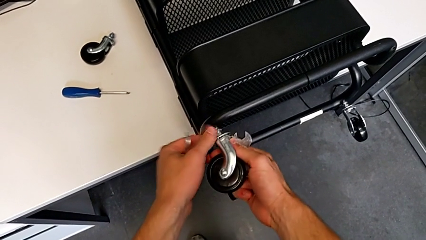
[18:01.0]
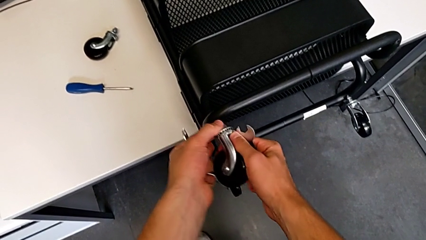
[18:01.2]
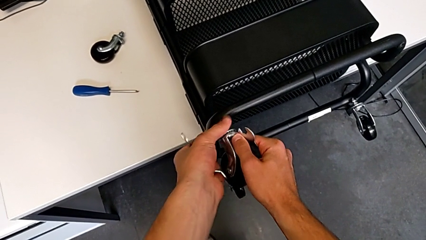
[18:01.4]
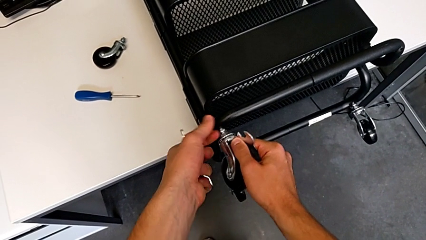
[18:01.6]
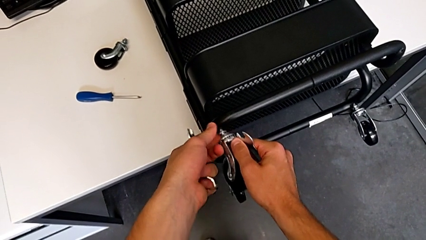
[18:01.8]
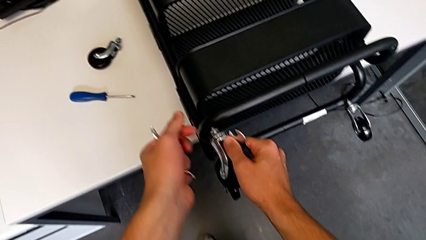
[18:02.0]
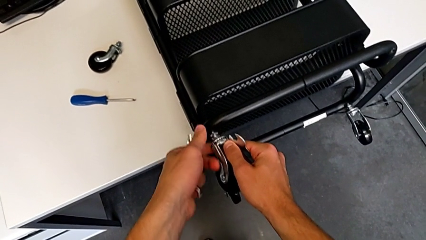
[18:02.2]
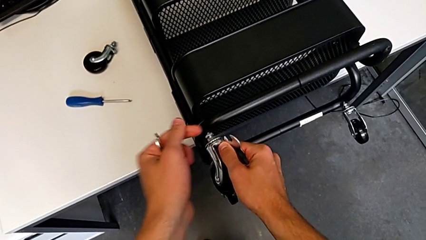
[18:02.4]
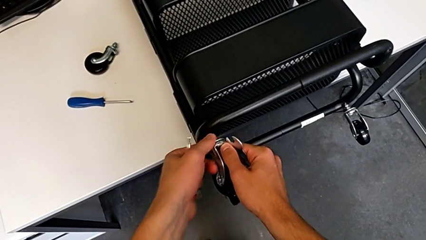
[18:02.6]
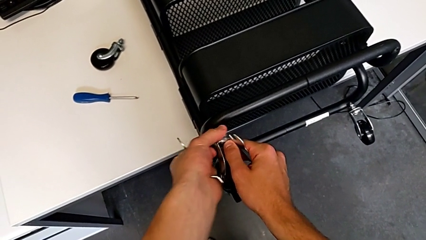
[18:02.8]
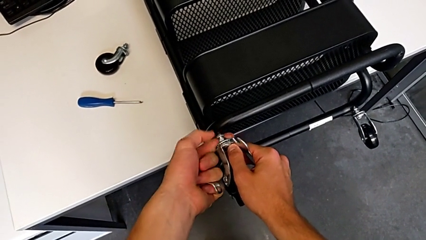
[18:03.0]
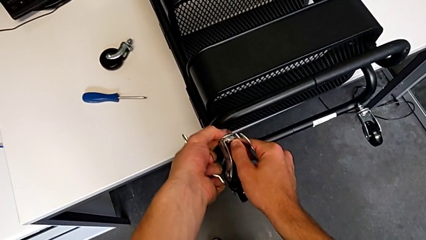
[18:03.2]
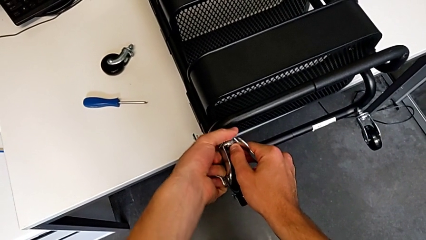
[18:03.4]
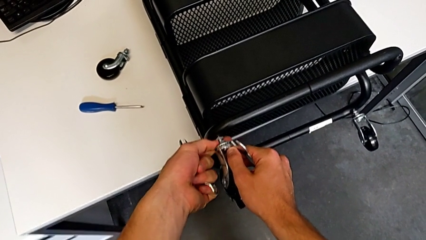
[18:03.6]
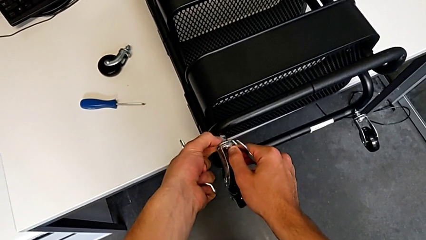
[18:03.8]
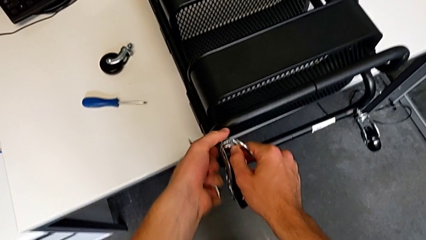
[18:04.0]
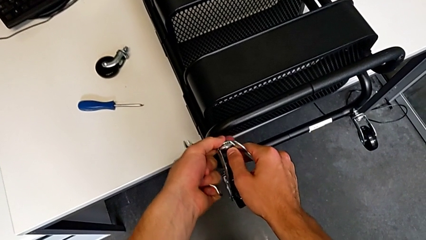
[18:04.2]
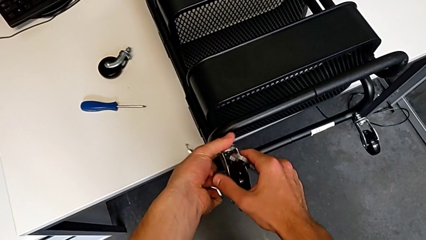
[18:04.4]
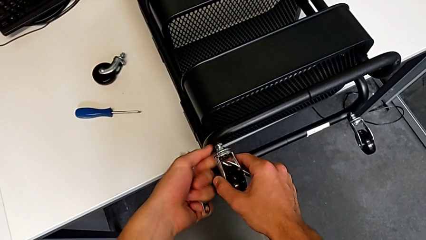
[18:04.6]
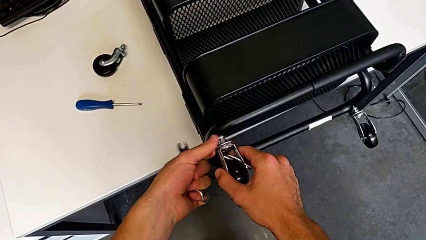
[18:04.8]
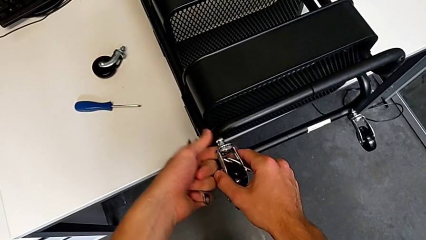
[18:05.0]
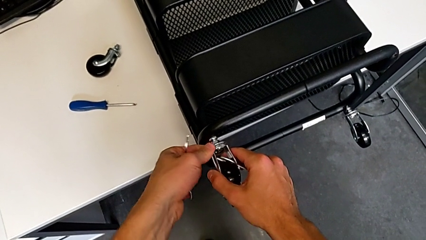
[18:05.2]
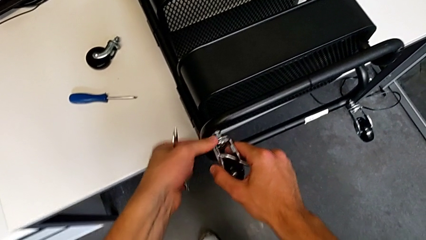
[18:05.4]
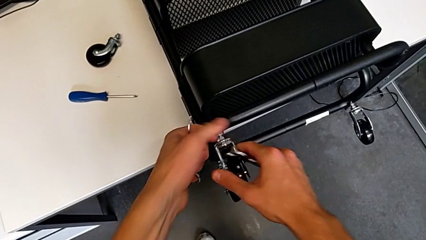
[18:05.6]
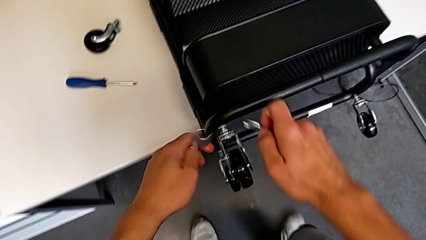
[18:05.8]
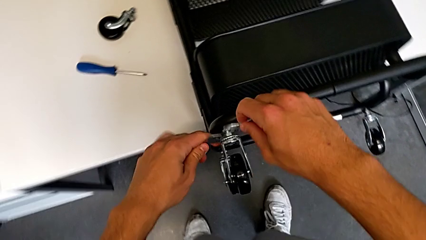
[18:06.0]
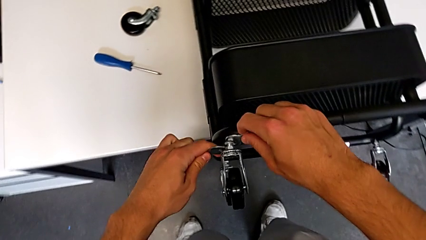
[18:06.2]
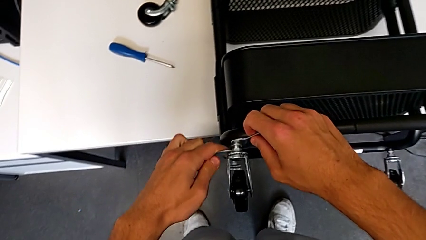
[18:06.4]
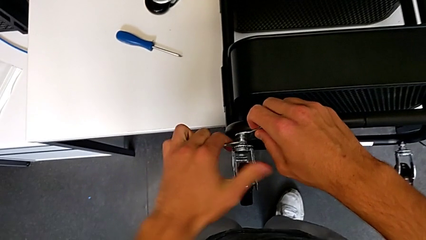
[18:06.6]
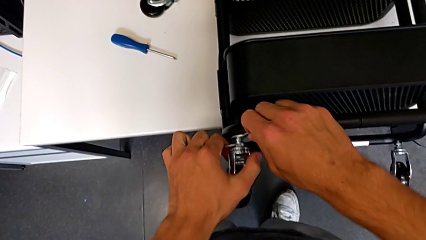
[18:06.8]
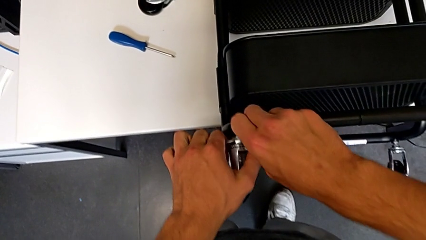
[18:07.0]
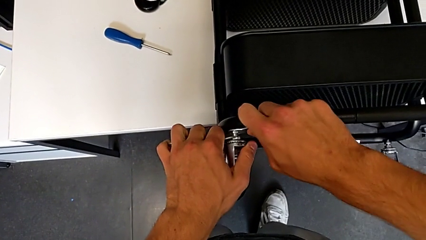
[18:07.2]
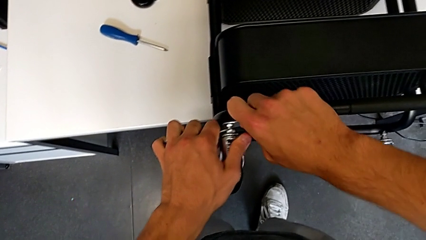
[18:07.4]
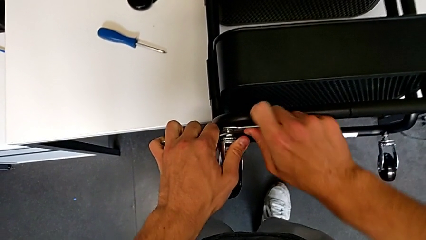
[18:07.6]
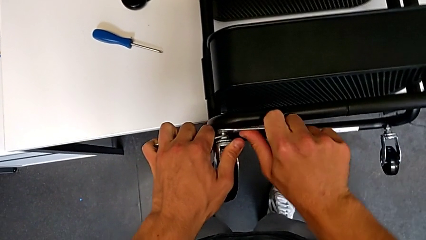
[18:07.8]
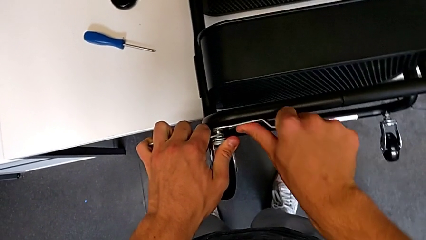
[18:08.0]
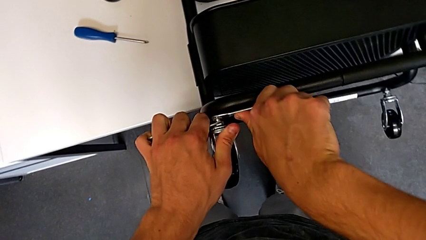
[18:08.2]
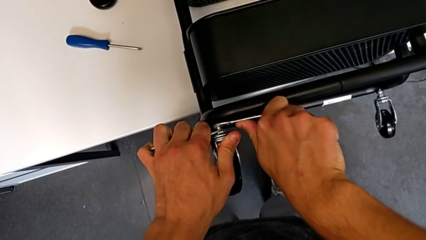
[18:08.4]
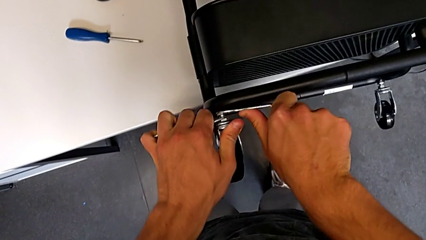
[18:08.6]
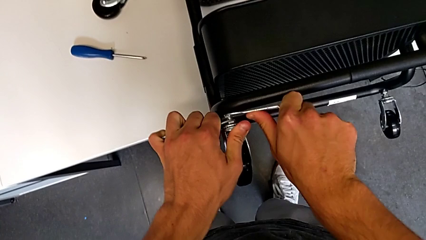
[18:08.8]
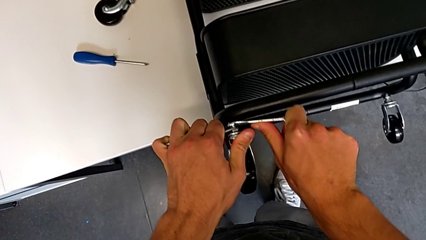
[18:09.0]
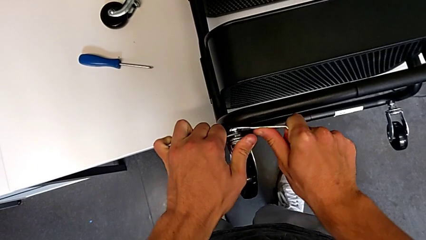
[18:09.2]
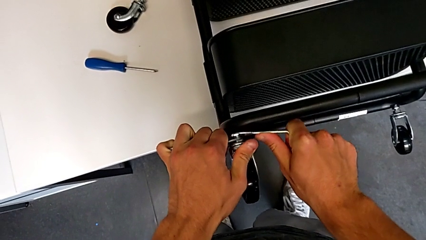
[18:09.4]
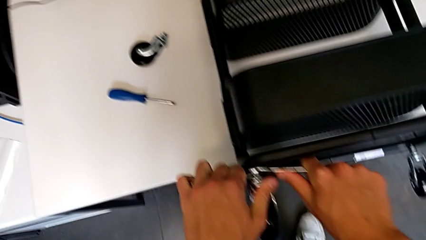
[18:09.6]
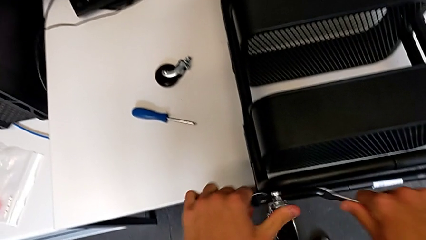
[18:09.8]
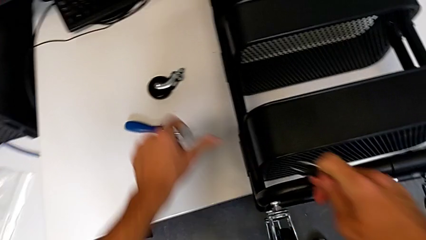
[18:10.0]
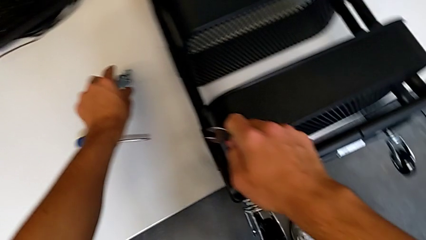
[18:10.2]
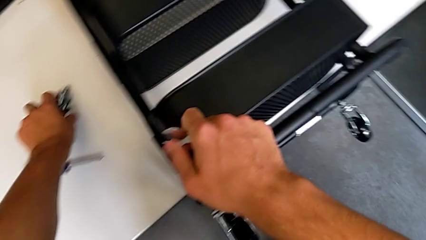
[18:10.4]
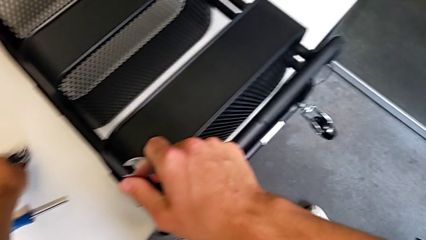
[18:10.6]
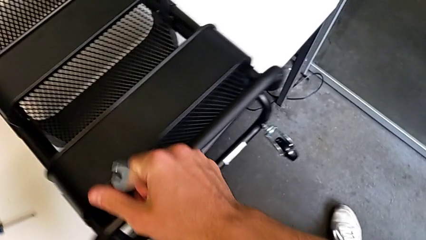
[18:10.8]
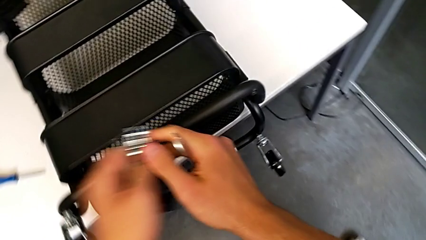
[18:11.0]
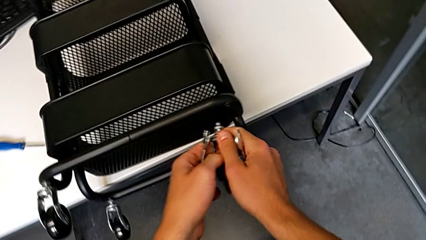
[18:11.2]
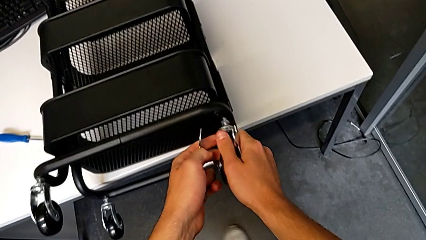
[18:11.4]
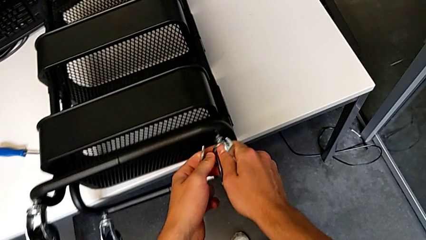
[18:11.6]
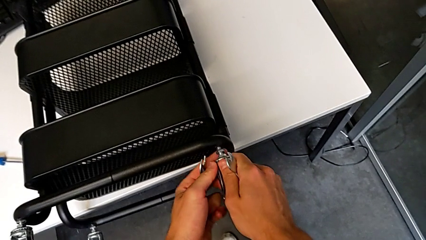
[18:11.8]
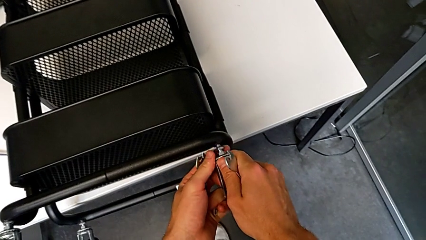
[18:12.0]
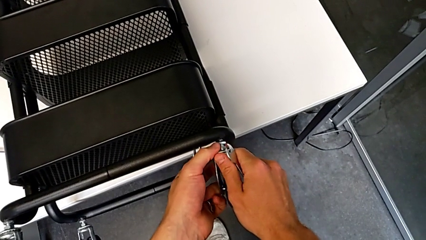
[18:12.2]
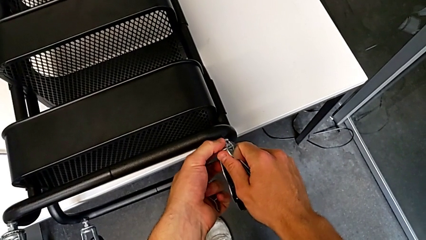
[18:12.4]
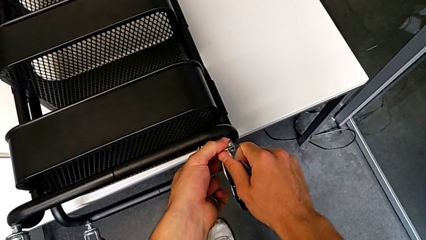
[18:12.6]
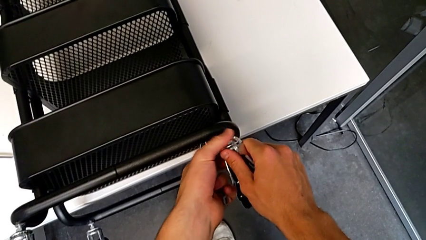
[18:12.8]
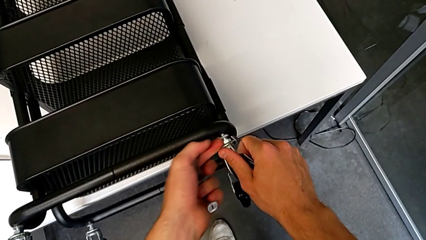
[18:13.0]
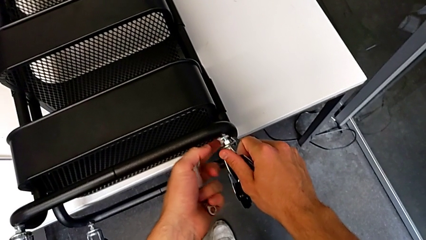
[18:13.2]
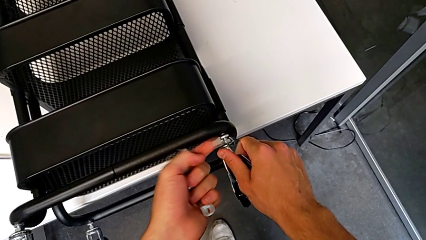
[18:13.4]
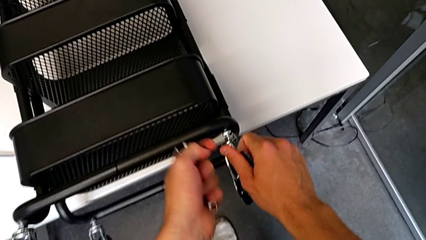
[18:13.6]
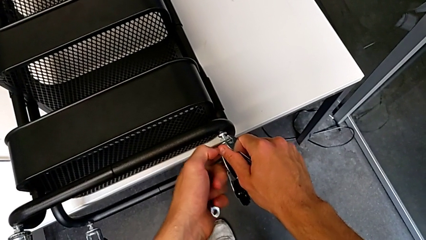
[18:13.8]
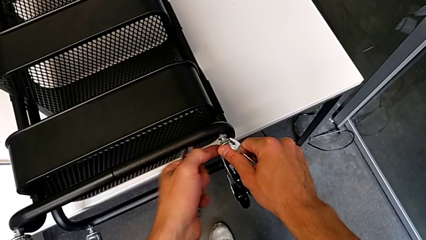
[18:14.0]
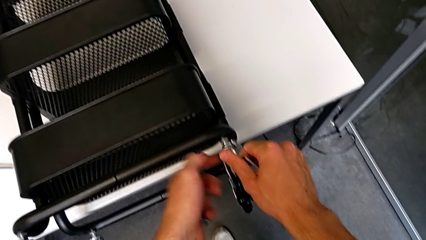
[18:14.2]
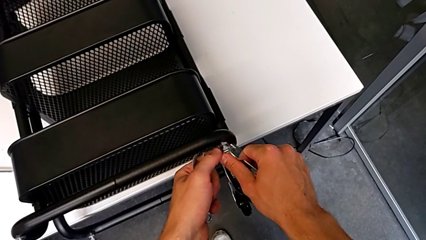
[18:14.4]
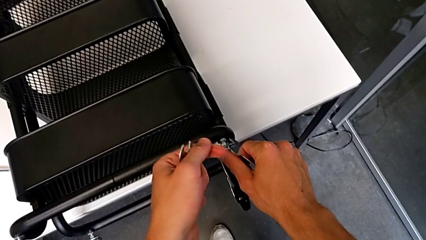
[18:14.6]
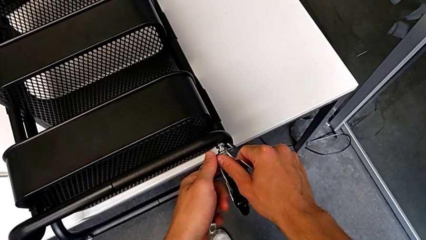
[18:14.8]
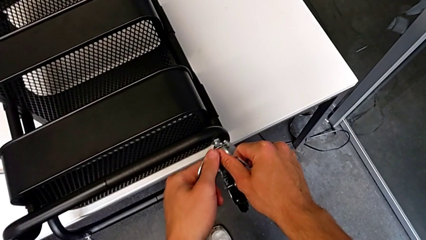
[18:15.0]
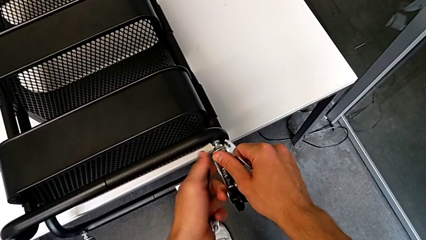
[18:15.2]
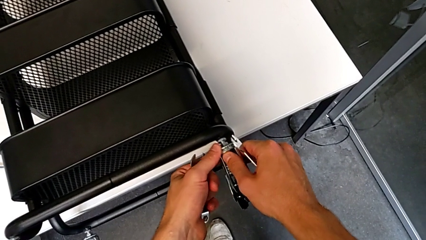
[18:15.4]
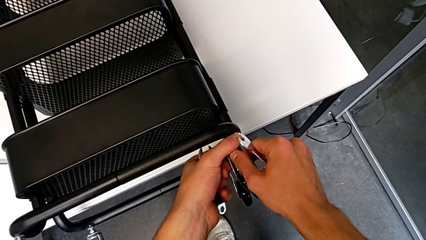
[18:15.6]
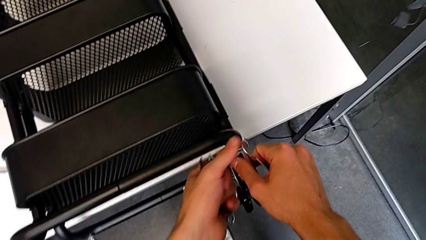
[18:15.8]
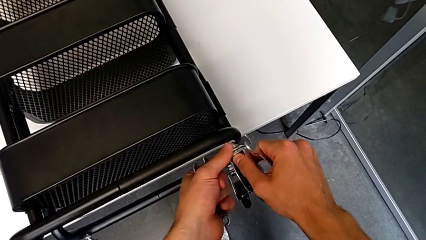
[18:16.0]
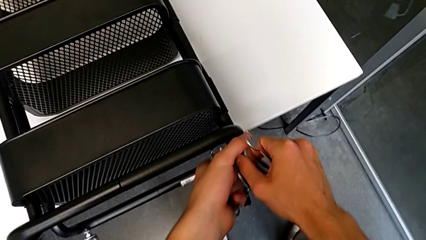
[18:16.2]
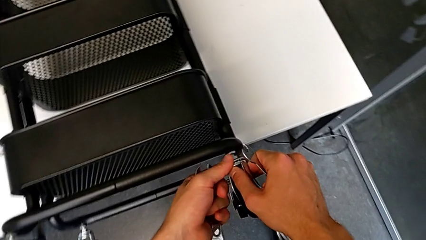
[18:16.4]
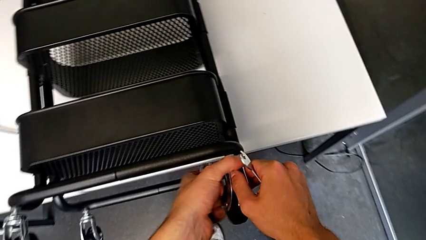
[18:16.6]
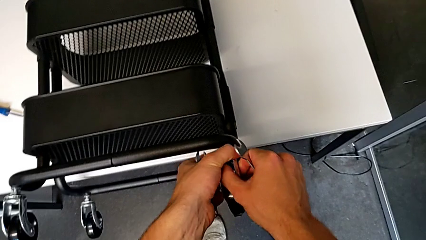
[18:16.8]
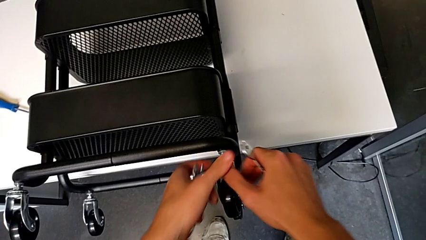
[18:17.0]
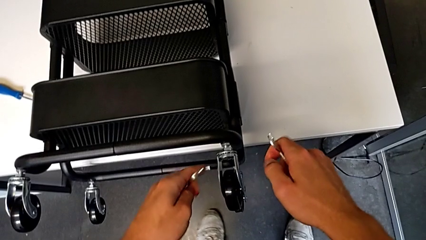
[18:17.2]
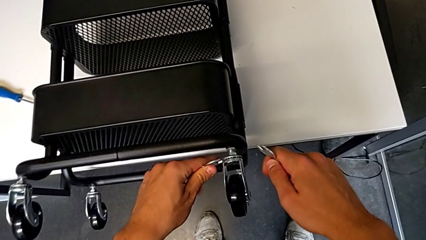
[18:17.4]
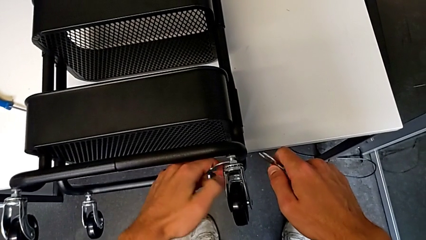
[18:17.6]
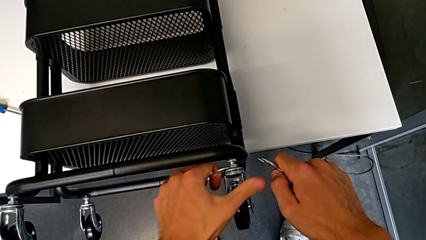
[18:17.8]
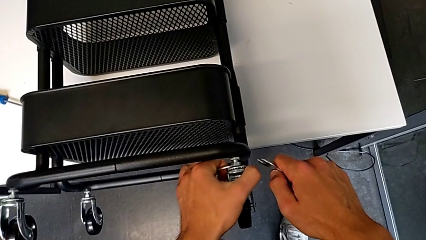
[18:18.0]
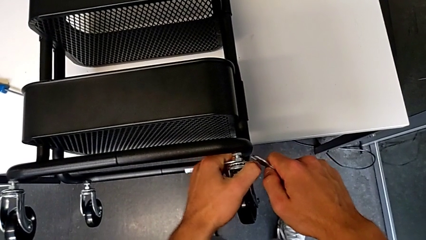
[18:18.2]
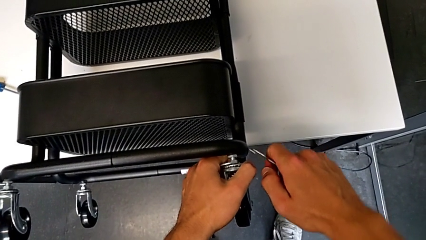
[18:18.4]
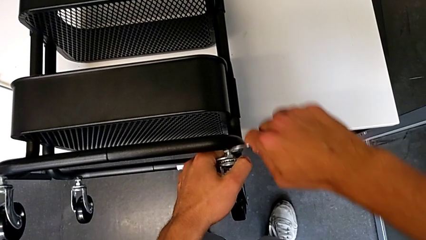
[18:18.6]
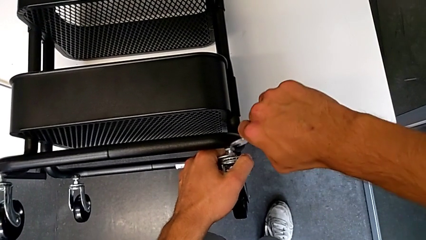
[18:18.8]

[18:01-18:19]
The camera wearer is assembling the wheels of the furniture. They screw the wheel, insert the hexagonal wrench with the right hand, insert the hexagonal wrench with the left hand, screw the wheel, withdraw the hexagonal wrench, grab the wheel, insert it, screw it and insert the hexagonal wrench with the left hand.
